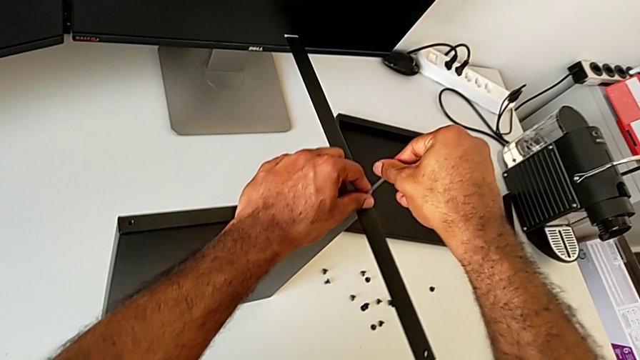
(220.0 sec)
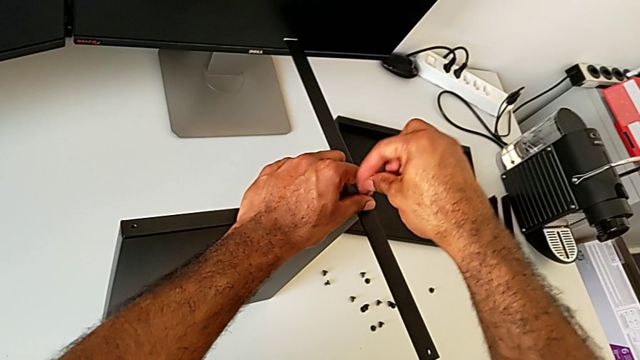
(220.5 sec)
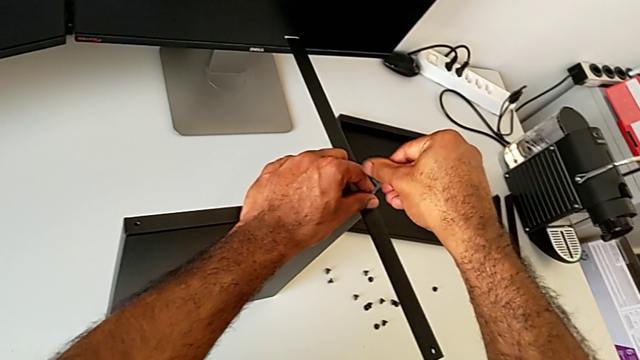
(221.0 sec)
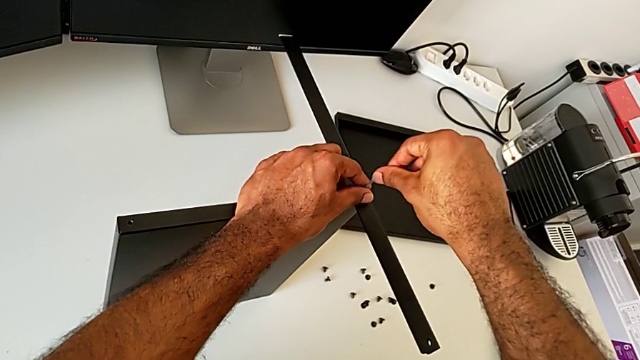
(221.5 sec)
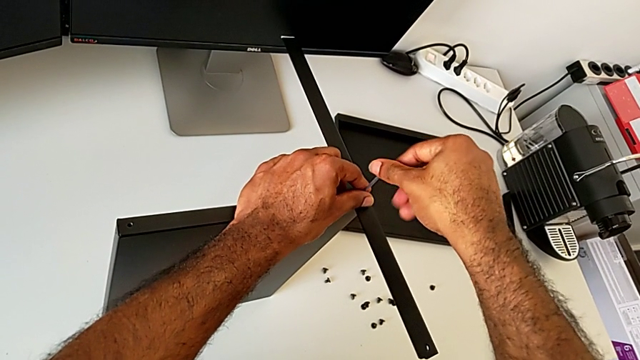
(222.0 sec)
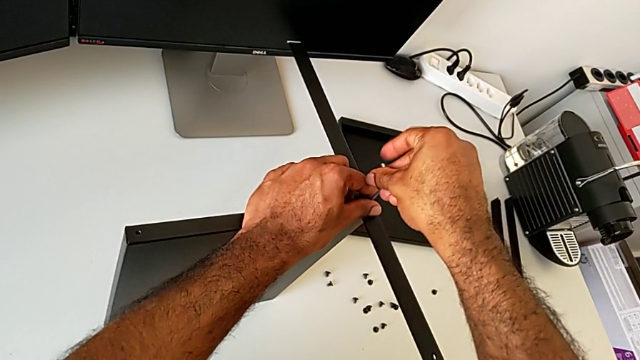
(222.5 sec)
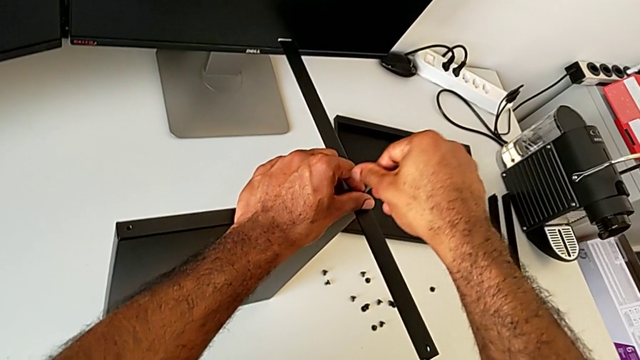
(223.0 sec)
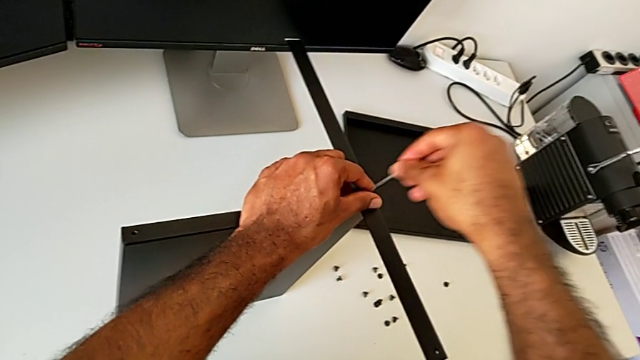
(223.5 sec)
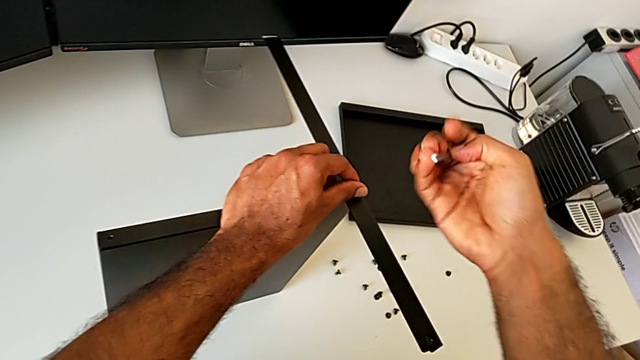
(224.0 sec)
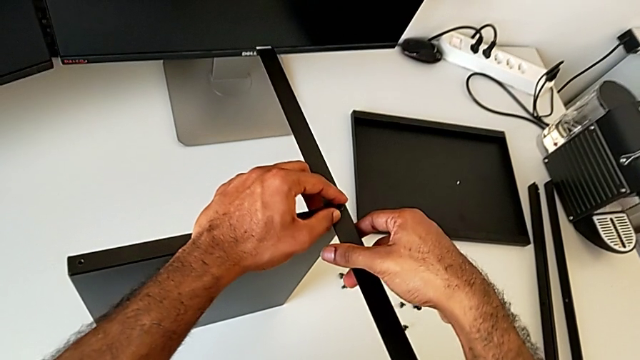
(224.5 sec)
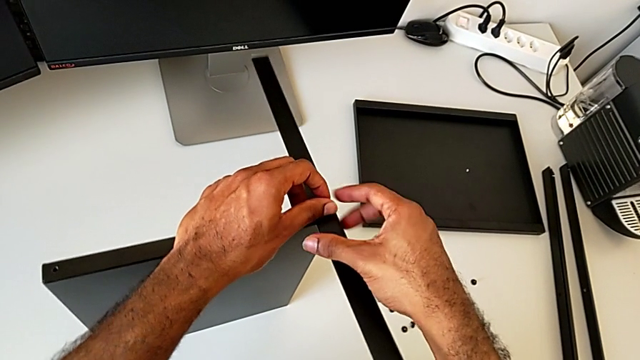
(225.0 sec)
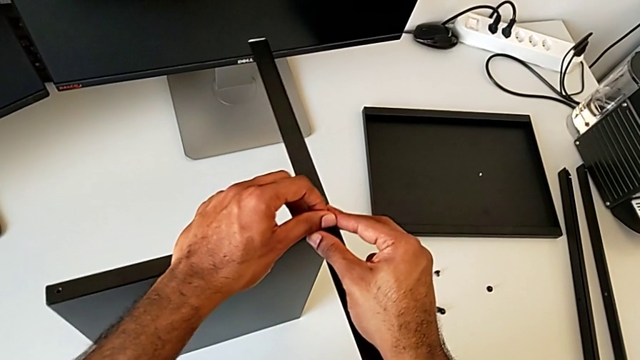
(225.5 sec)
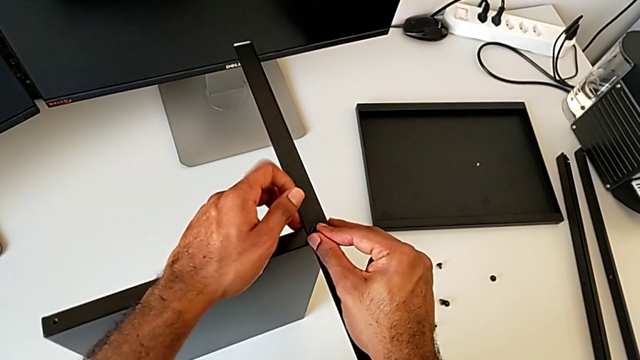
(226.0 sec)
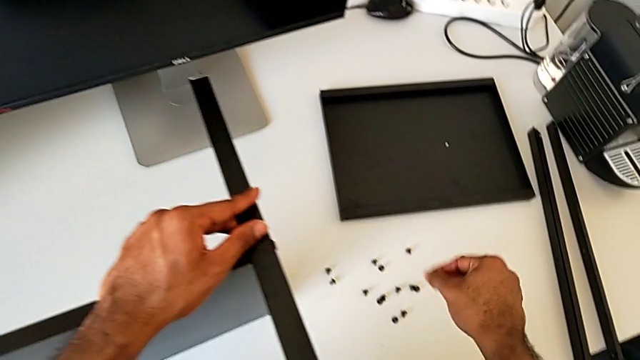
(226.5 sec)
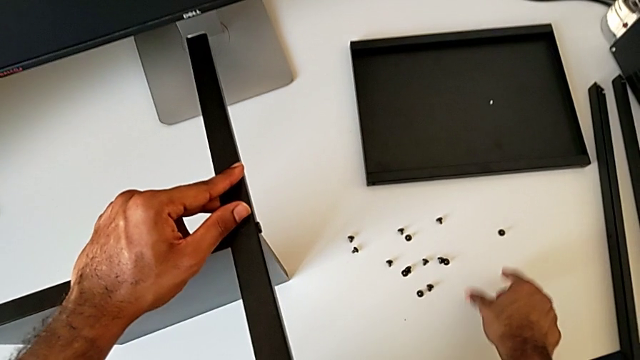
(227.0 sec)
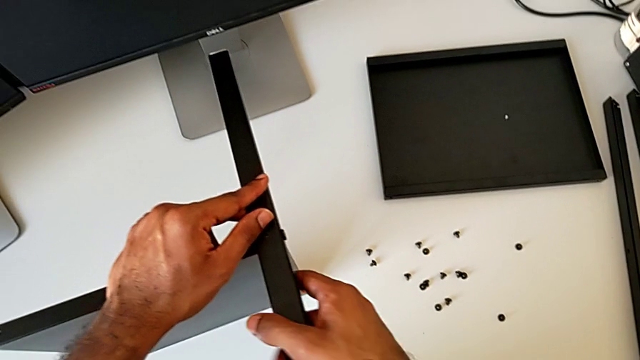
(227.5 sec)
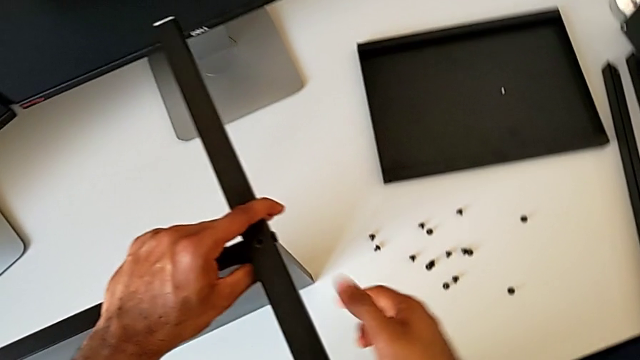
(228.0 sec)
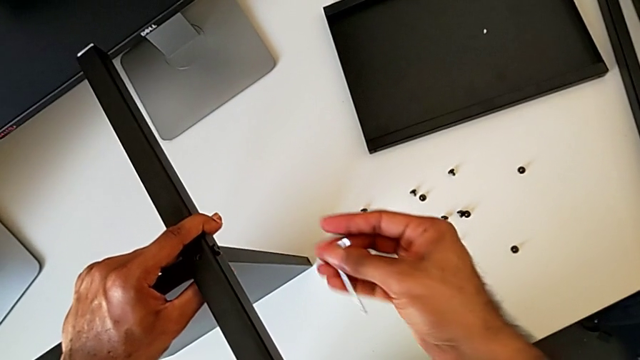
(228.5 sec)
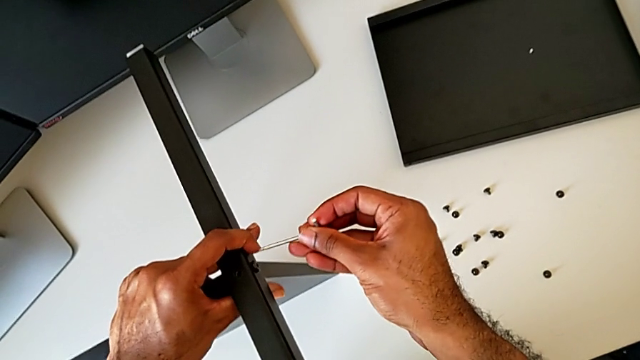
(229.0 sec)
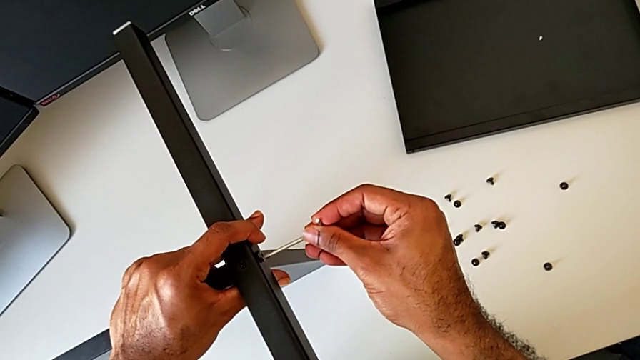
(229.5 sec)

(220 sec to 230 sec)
The camera wearer is unscrewing the fourth leg of the shelf. They unscrew the hex socket head, withdraw the Allen wrench, disassemble the hex socket head, place it, grab the nightstand and insert the Allen wrench.

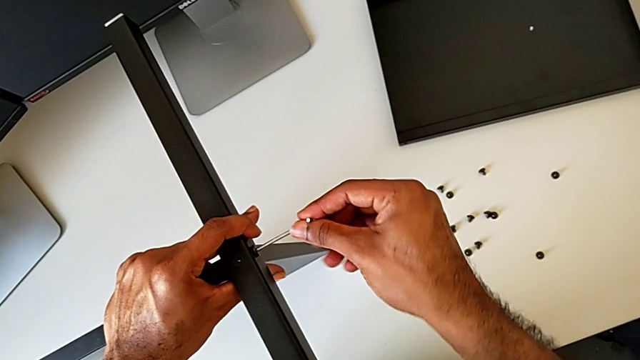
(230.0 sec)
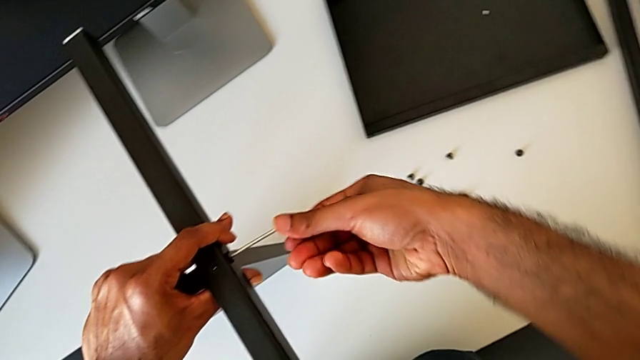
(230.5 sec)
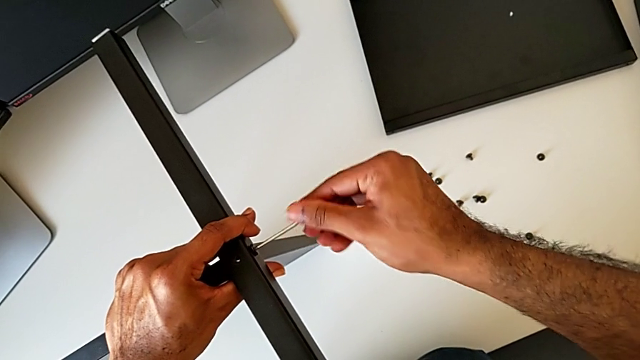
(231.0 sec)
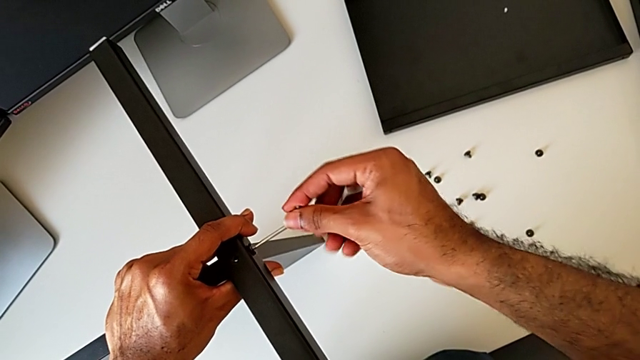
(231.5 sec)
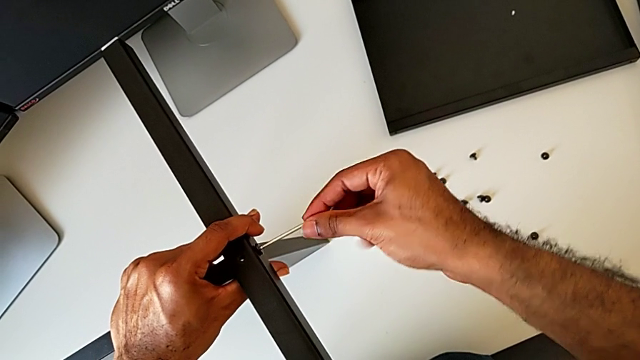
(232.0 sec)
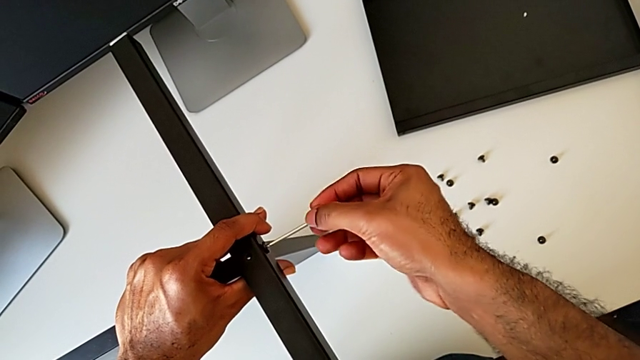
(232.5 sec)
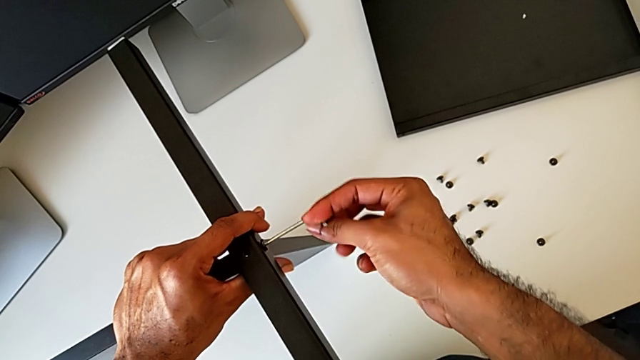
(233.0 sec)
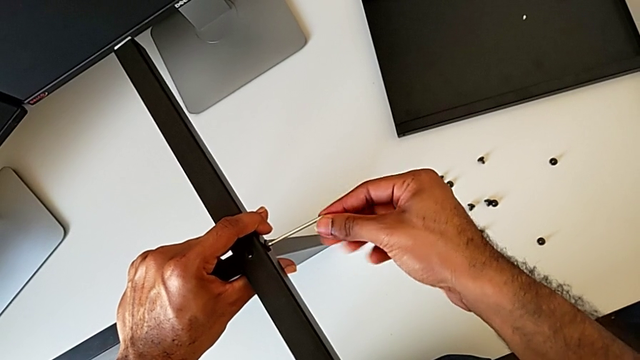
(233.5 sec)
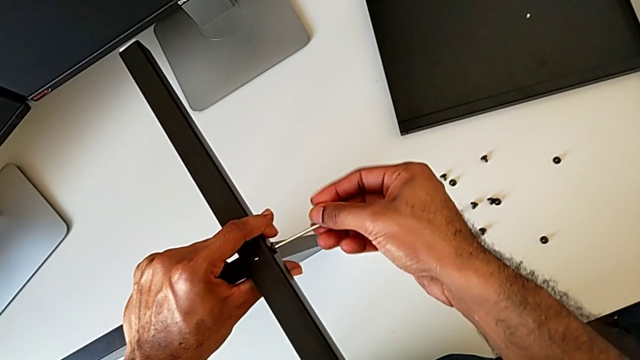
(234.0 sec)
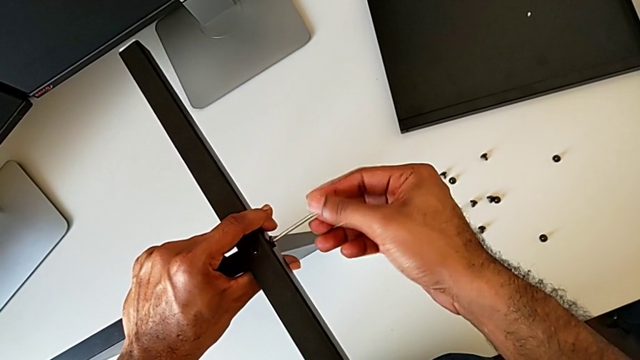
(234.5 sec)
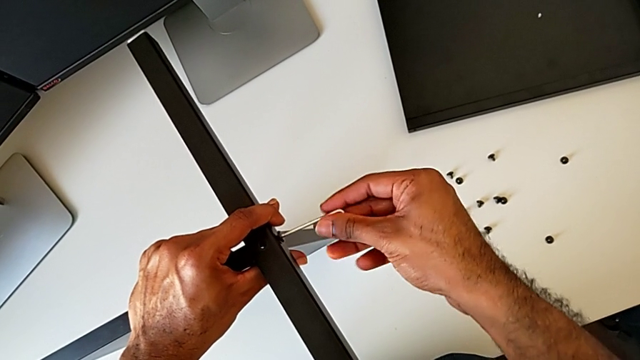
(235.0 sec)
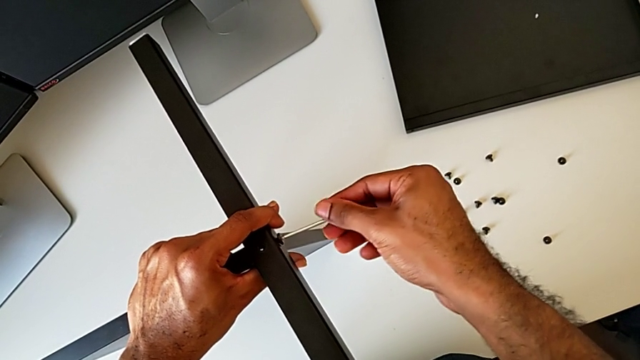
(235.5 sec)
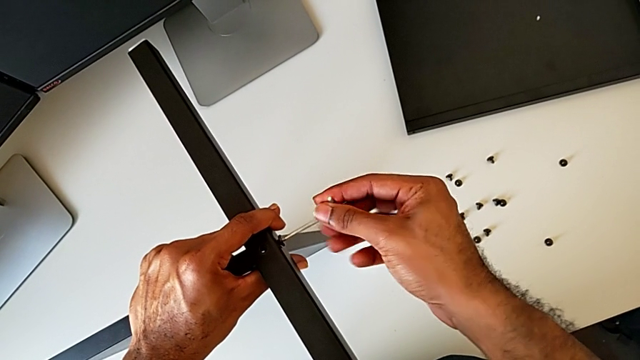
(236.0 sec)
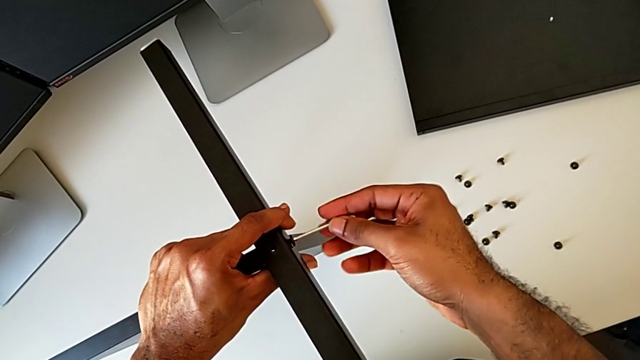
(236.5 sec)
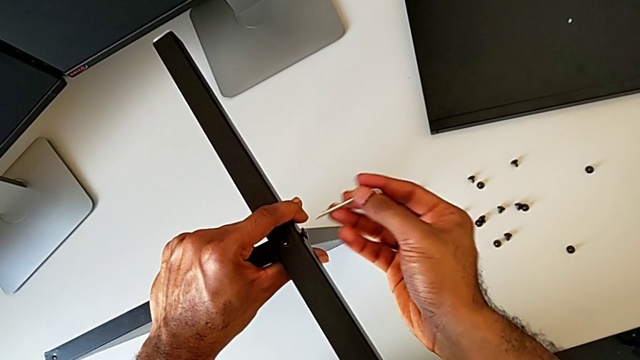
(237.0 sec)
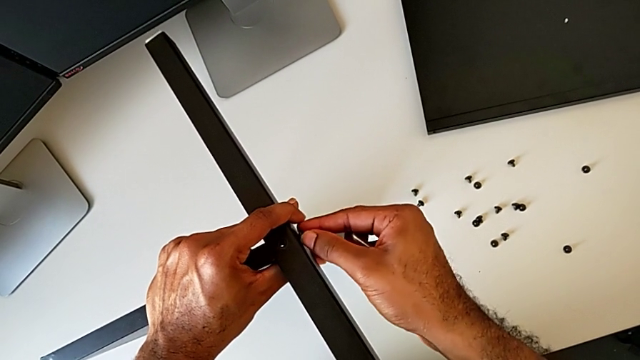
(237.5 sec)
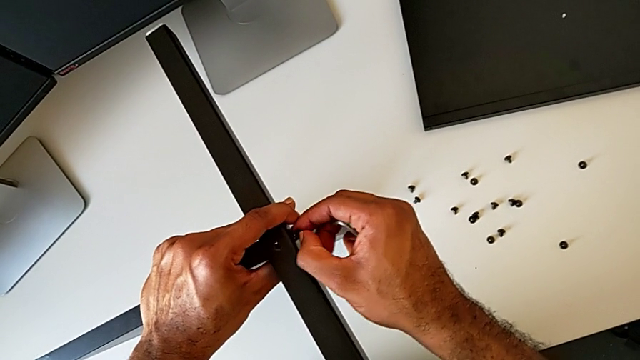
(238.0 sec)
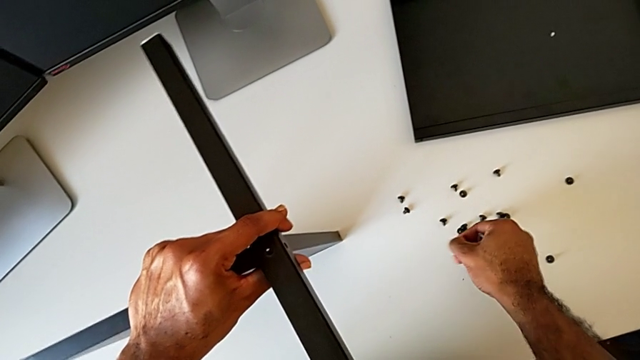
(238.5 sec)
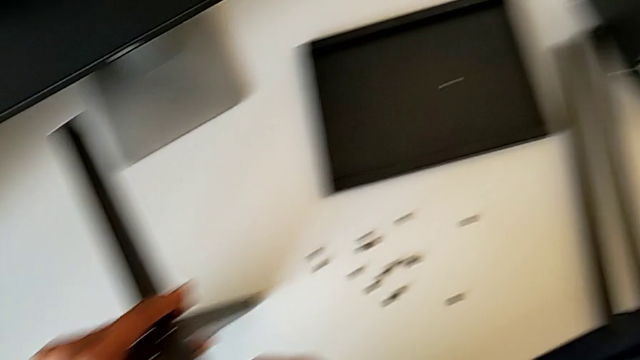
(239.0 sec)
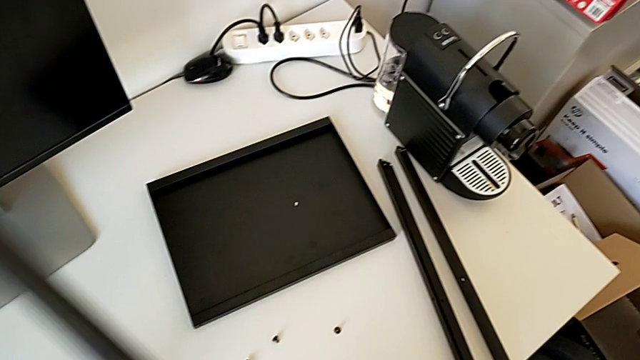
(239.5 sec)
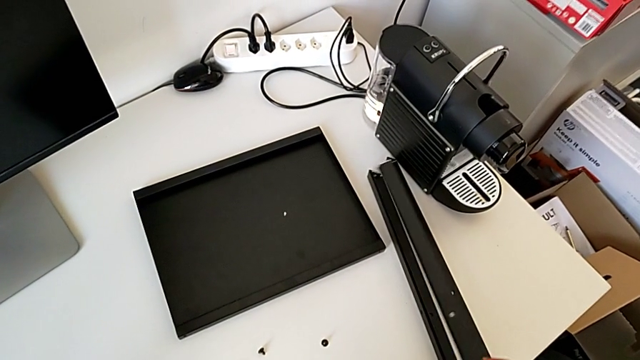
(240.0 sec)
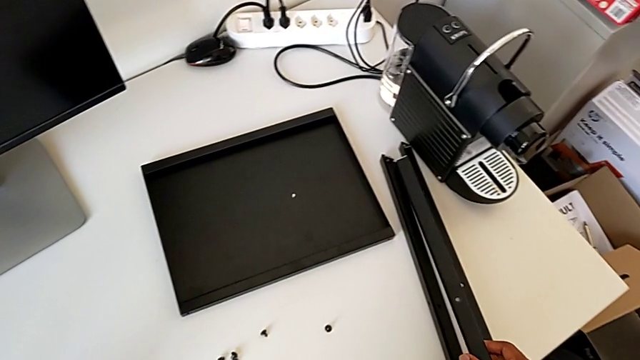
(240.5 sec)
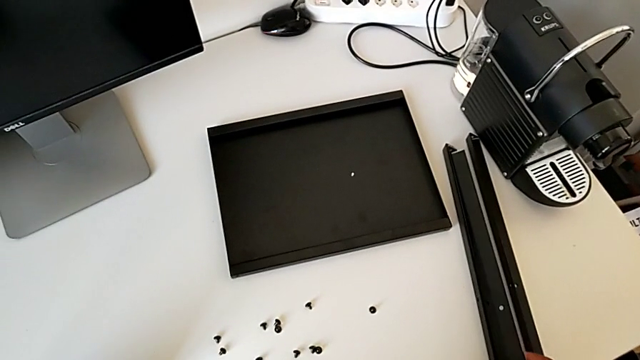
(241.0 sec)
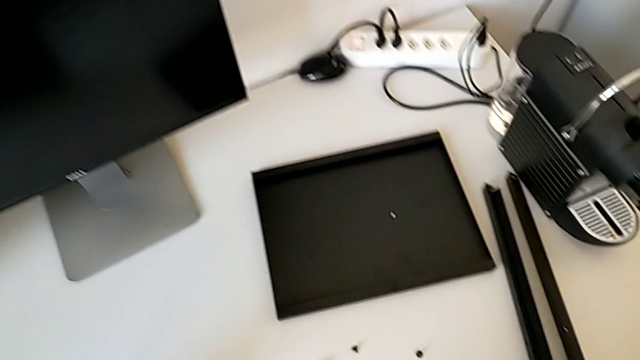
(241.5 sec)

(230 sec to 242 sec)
The camera wearer is unscrewing the fourth leg of the shelf. They unscrew the hex socket head, withdraw the Allen wrench, disassemble the hex socket head and place it. They disassemble the fourth leg and place the leg.
